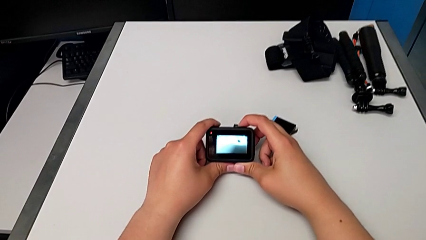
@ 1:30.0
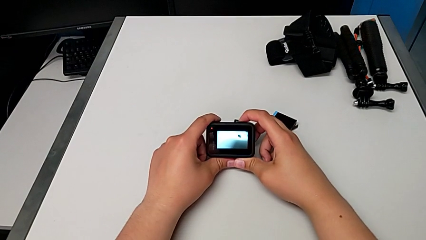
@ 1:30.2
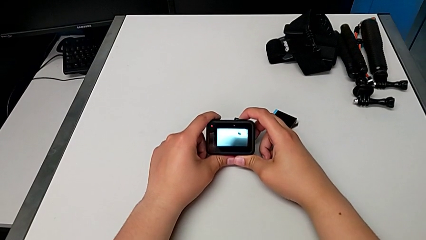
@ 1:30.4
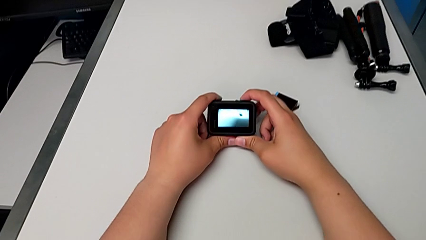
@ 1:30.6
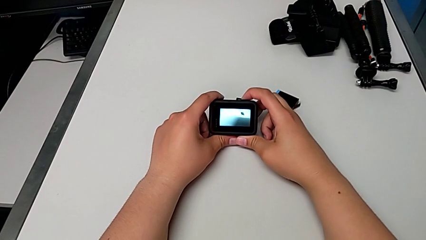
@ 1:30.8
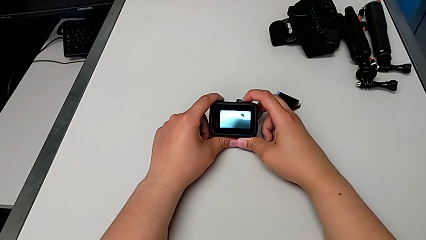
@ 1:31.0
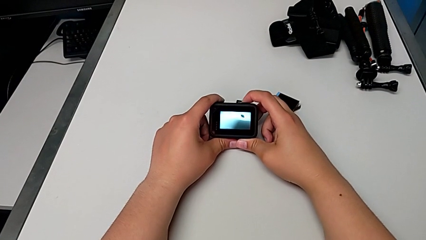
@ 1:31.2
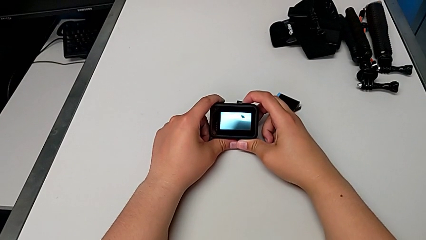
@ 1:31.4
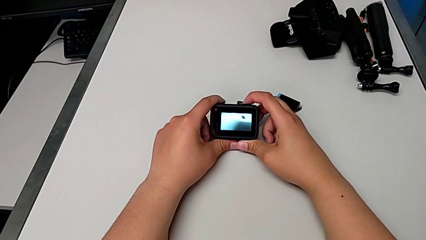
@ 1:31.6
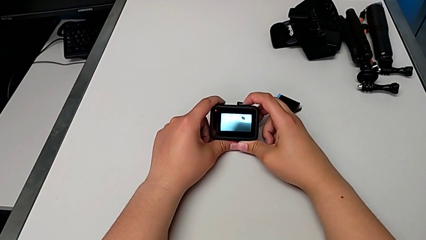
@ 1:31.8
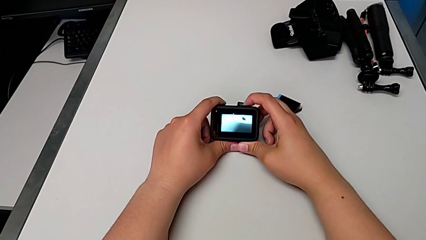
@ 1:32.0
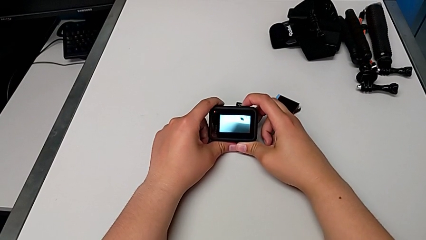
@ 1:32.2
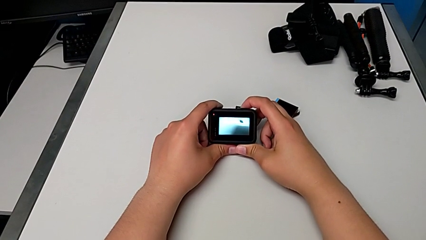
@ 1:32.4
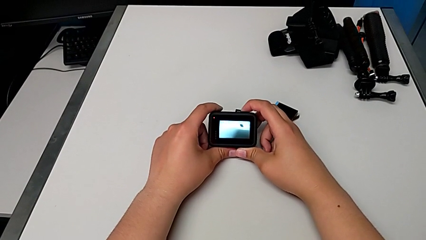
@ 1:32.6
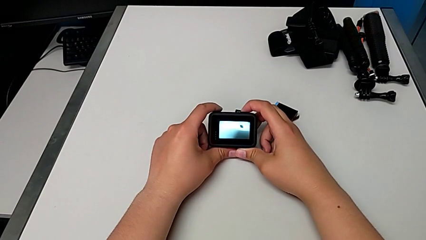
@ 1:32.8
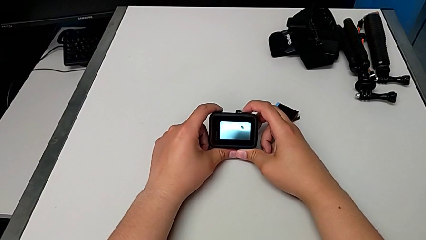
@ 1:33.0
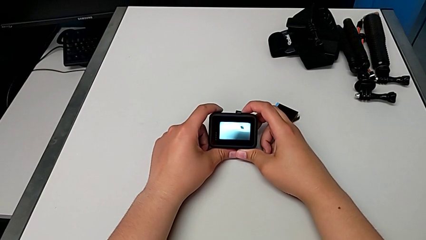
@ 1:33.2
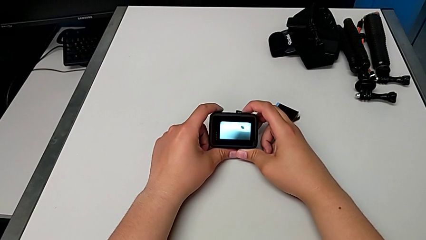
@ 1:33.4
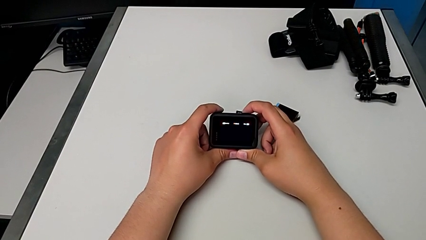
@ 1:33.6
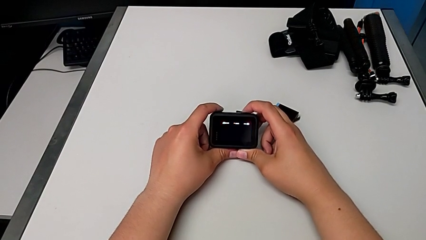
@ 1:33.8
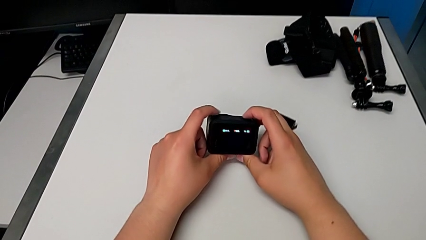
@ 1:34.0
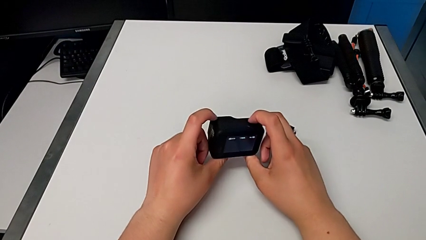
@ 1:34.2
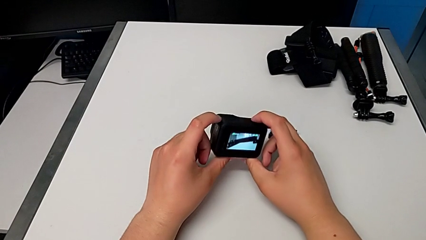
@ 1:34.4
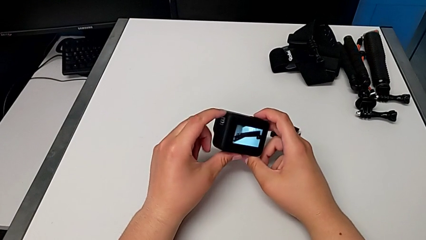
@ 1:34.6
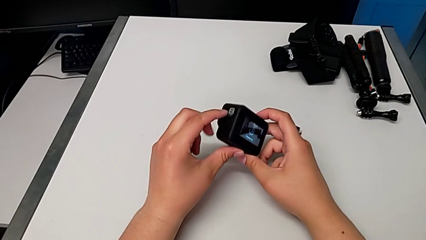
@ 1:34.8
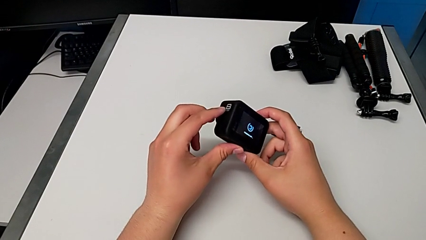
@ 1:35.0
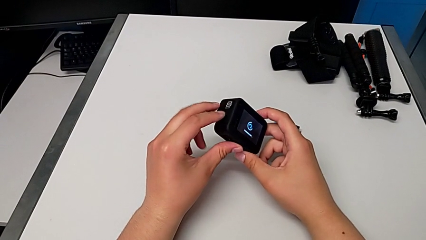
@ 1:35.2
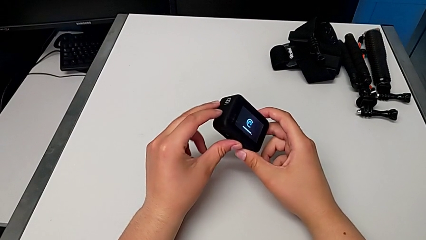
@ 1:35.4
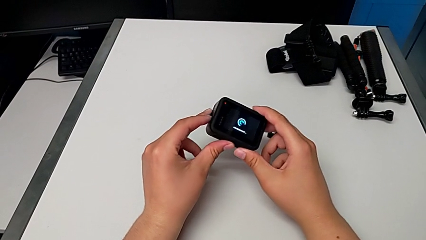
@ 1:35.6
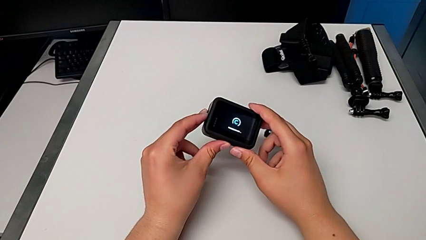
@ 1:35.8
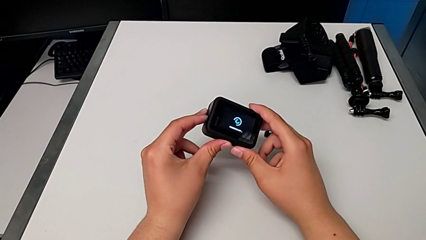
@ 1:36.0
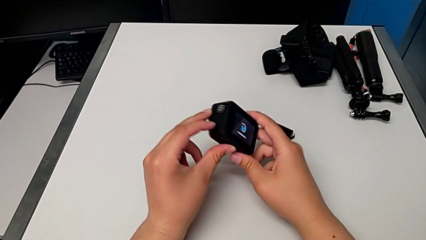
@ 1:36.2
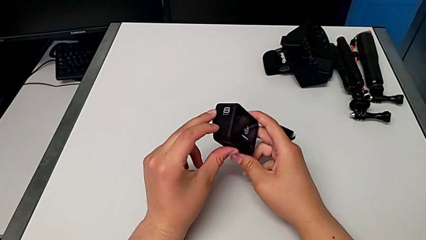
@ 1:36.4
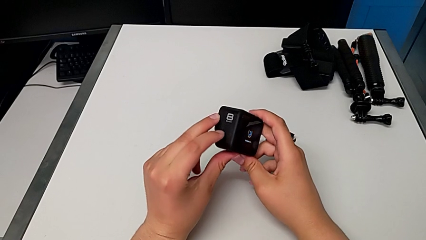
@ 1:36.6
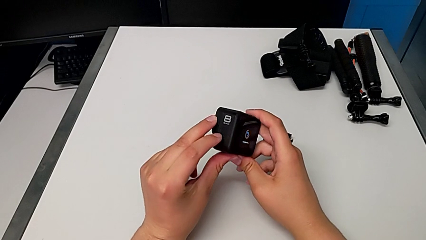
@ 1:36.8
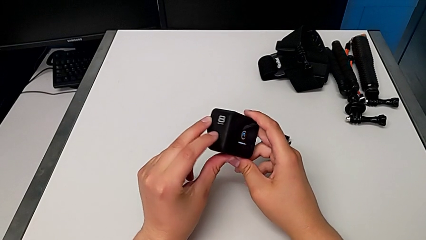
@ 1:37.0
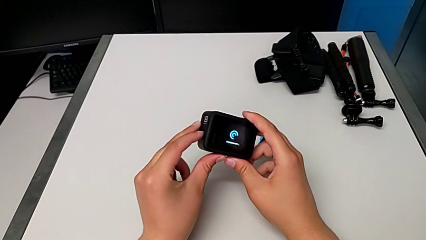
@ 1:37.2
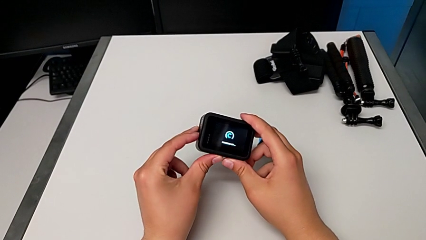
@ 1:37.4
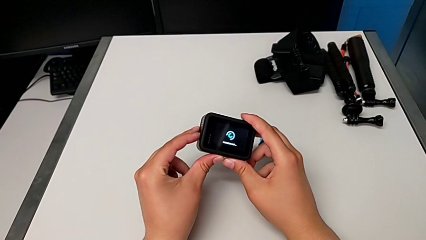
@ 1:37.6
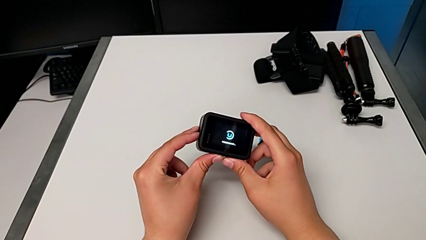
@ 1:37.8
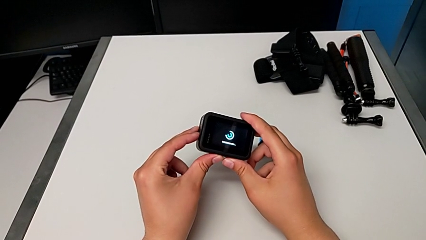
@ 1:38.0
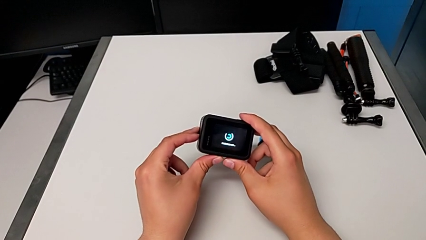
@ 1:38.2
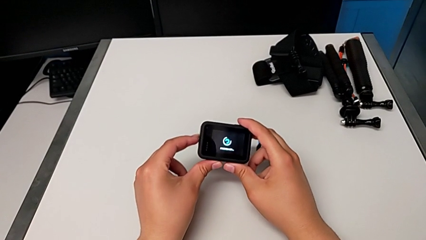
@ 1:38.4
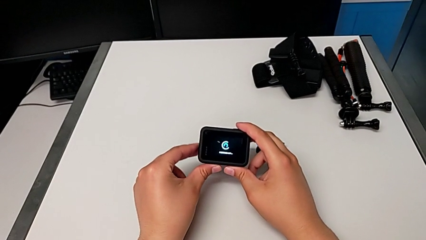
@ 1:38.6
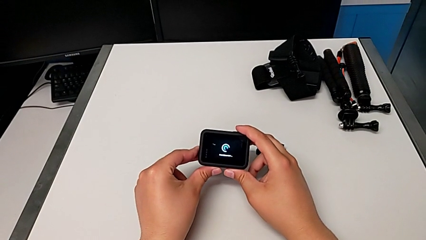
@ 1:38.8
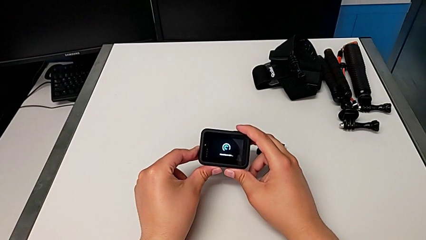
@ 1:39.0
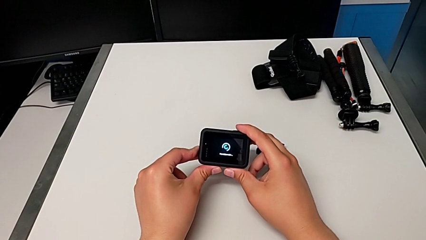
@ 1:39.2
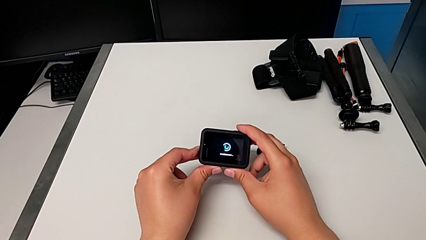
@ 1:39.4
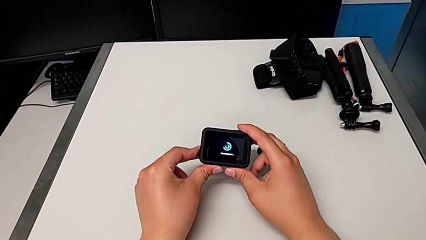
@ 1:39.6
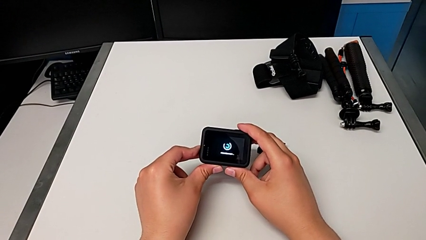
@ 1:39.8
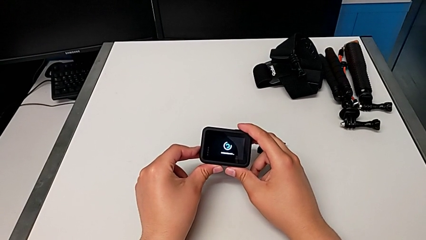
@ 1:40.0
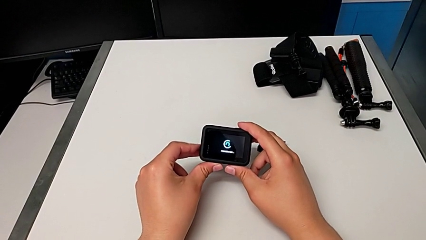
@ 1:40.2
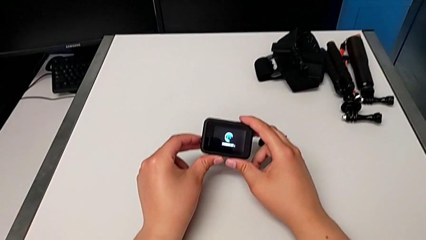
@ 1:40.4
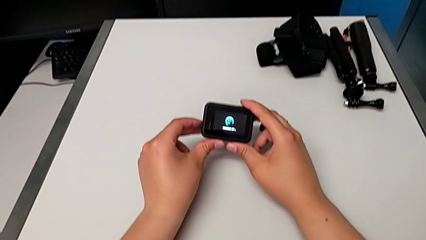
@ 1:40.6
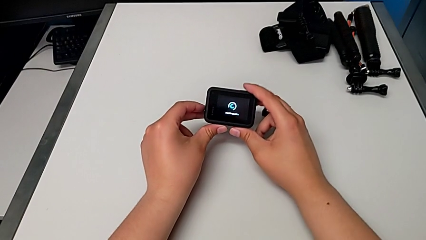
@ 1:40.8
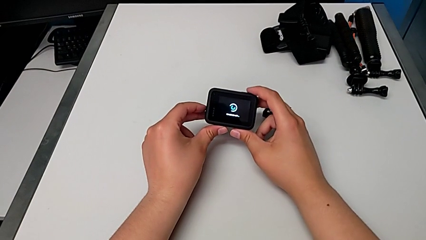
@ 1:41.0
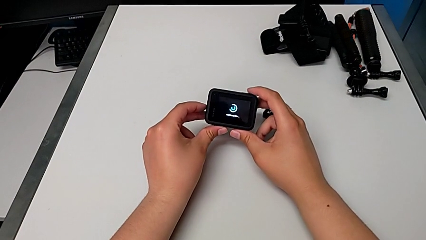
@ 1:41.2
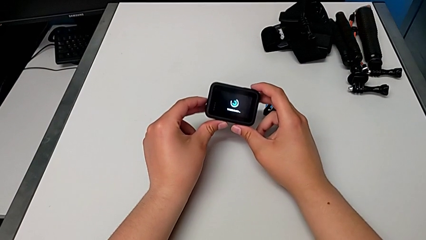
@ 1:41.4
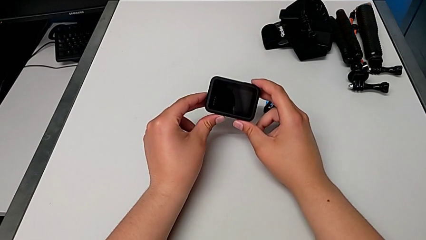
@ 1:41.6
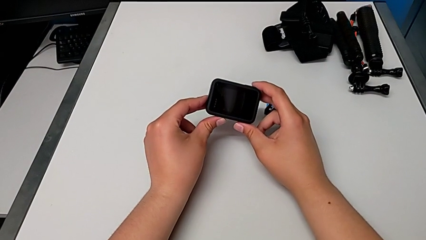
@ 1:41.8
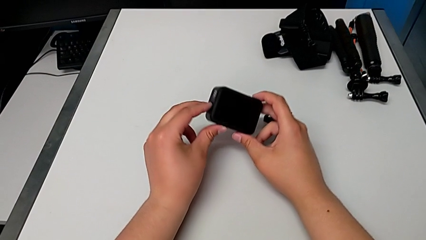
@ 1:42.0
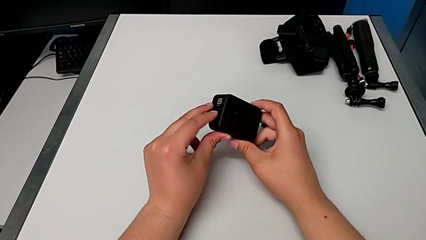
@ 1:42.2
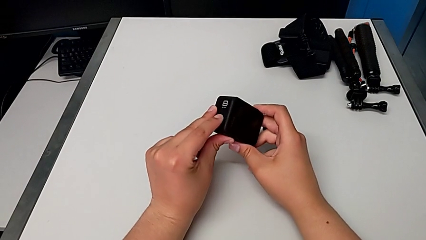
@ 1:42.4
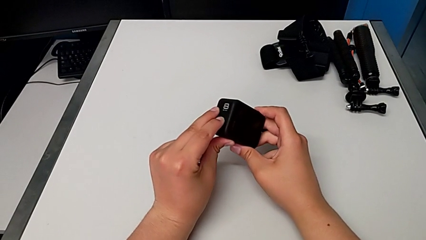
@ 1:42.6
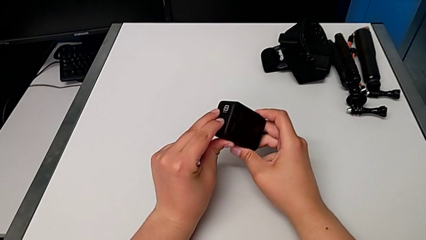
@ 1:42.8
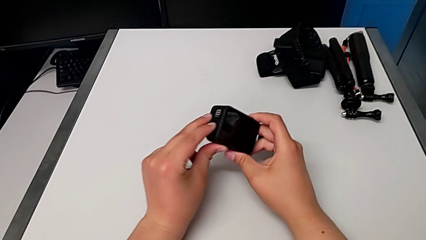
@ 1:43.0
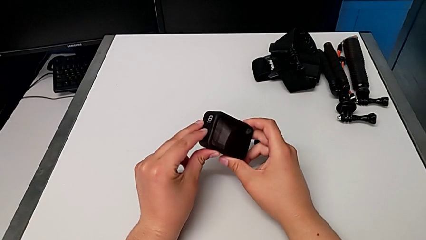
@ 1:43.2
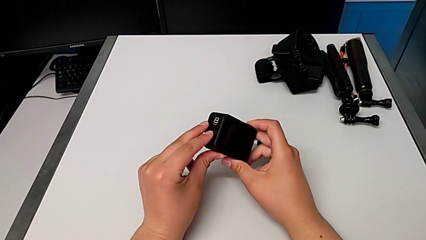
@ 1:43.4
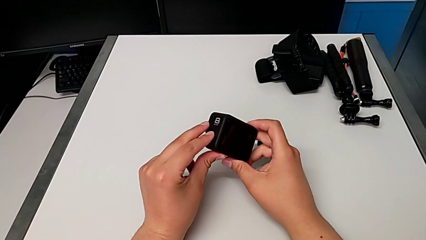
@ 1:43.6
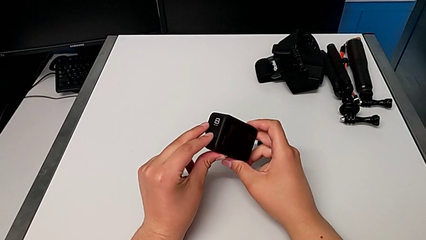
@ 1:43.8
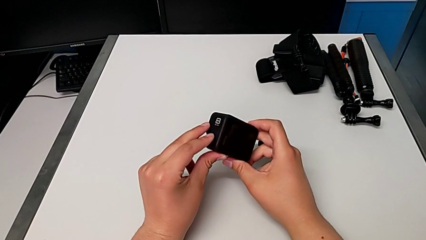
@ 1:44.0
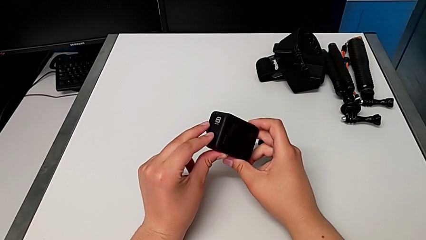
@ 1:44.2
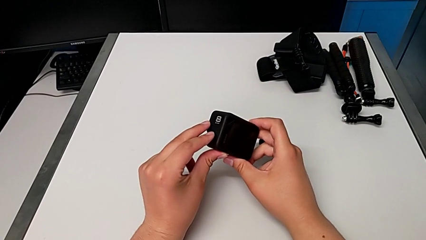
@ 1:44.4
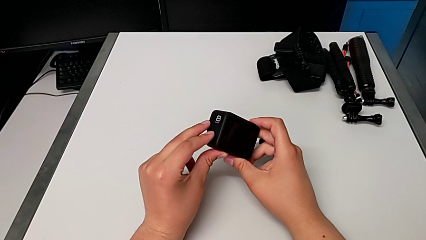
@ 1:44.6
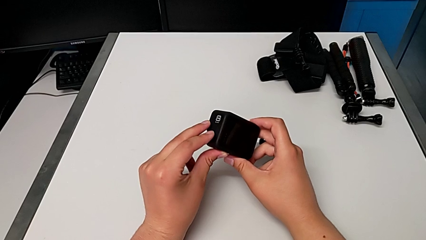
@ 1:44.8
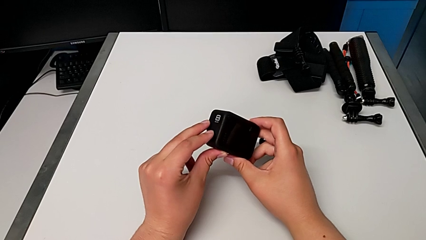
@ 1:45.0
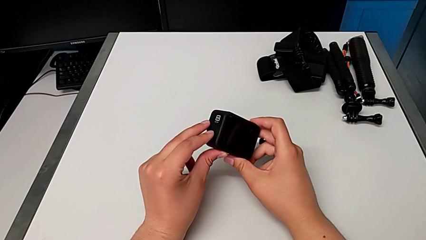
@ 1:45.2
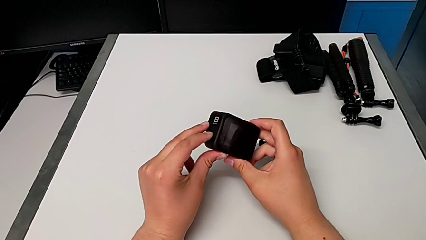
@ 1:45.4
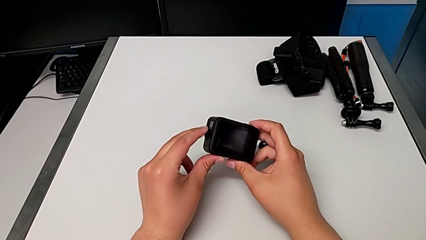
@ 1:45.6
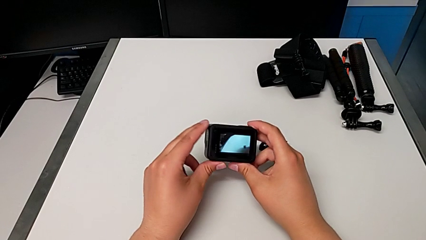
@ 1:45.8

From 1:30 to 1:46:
The camera wearer is turning on the camera. They press the button and press the left button.
